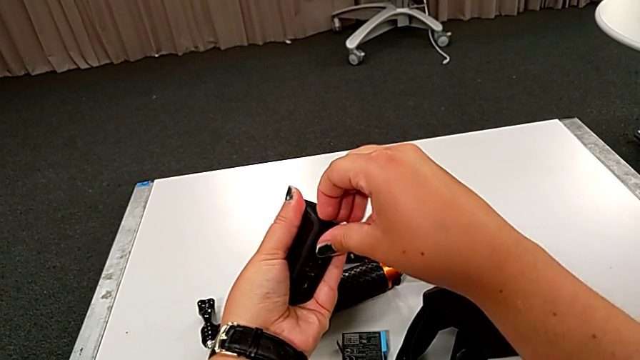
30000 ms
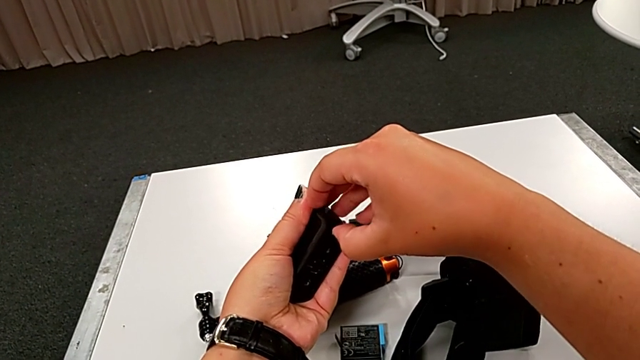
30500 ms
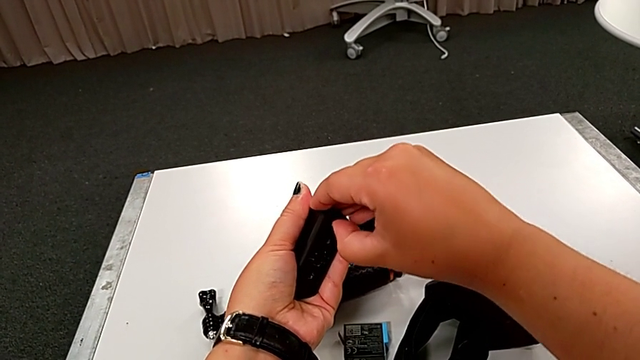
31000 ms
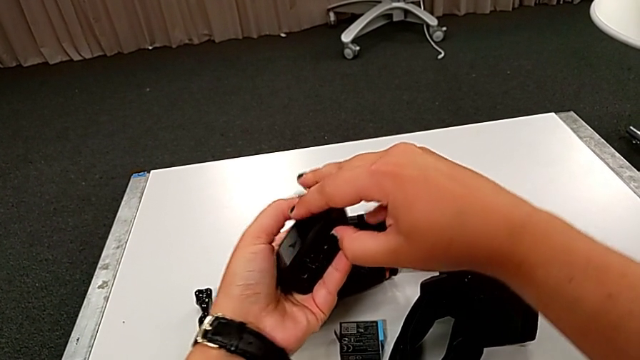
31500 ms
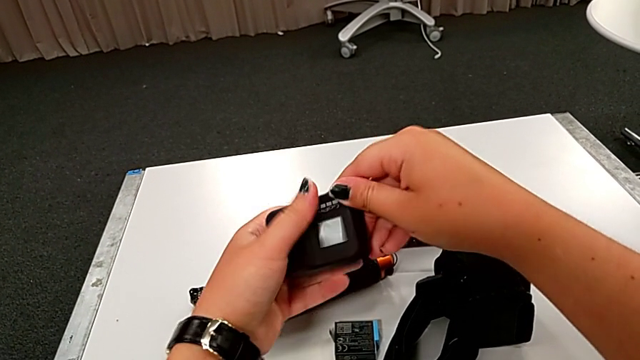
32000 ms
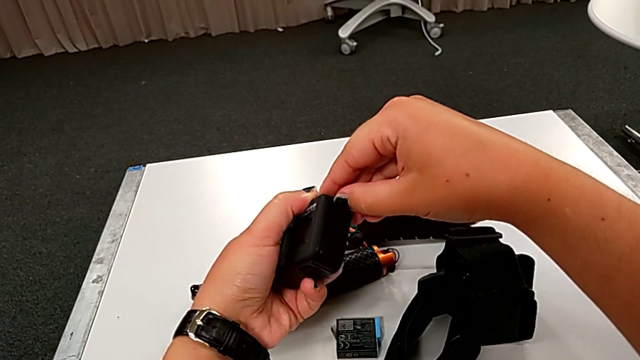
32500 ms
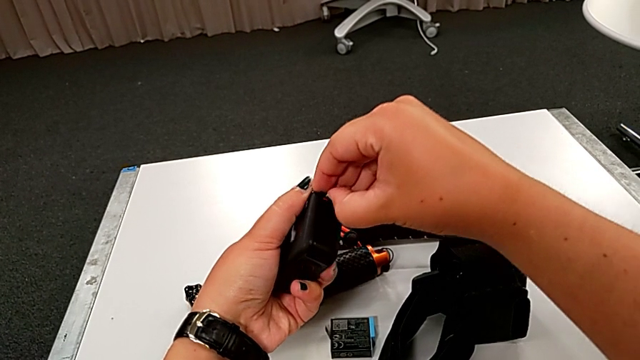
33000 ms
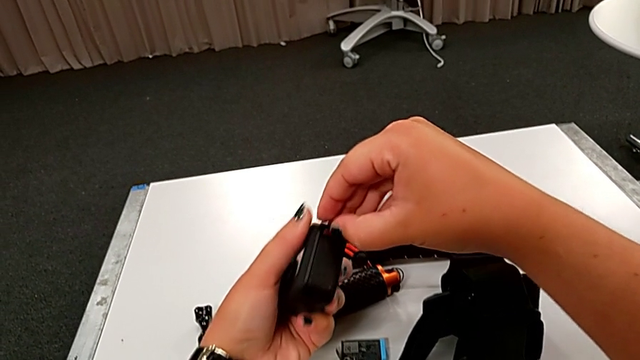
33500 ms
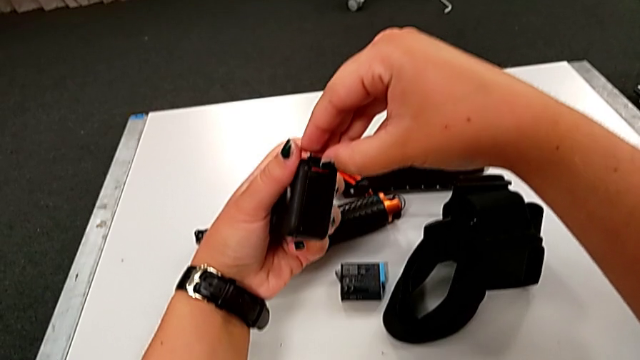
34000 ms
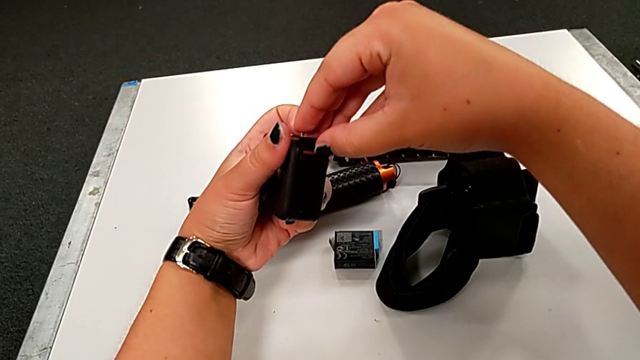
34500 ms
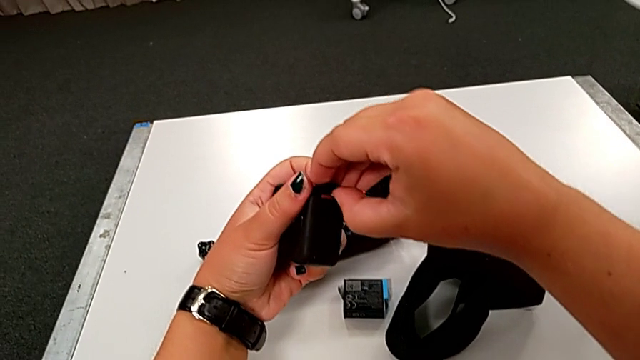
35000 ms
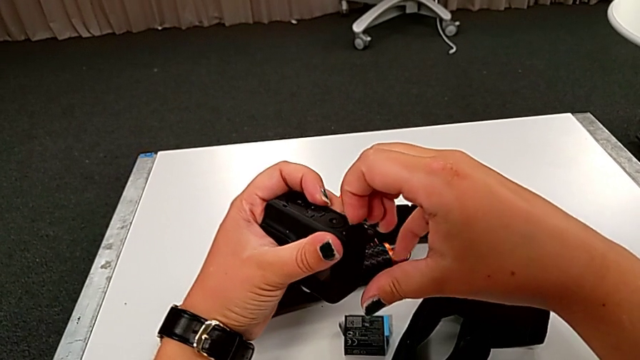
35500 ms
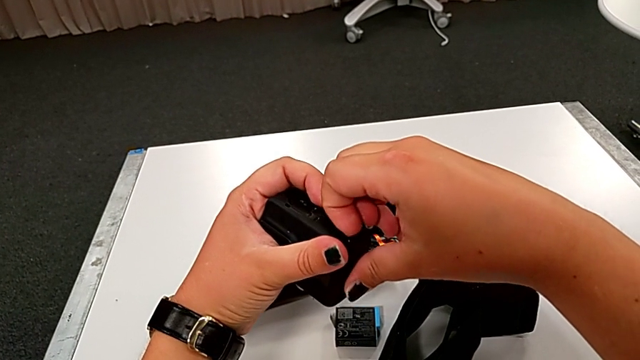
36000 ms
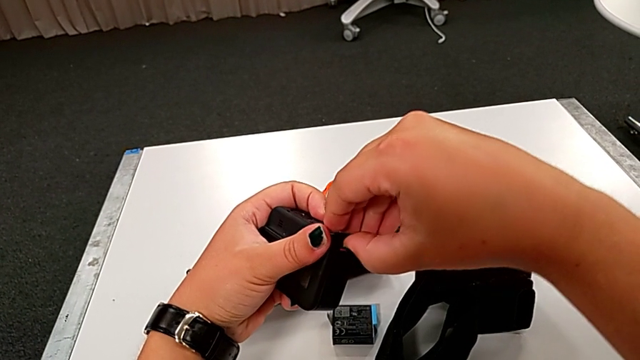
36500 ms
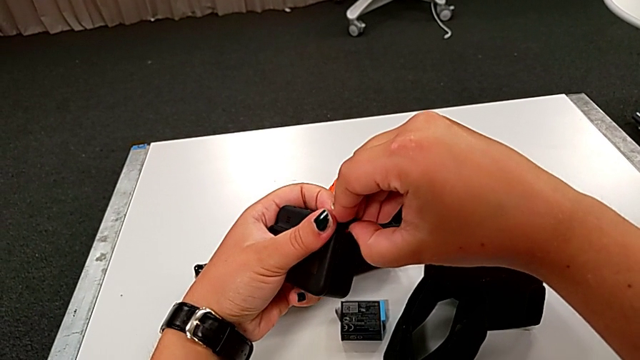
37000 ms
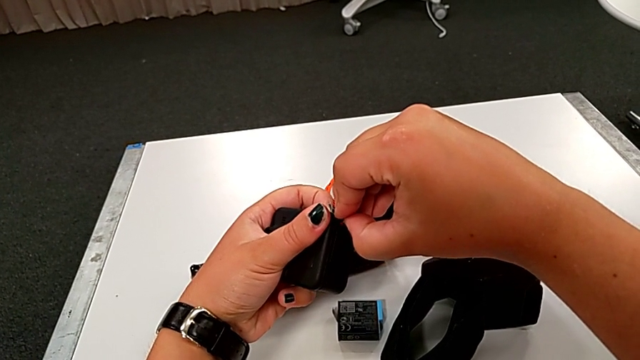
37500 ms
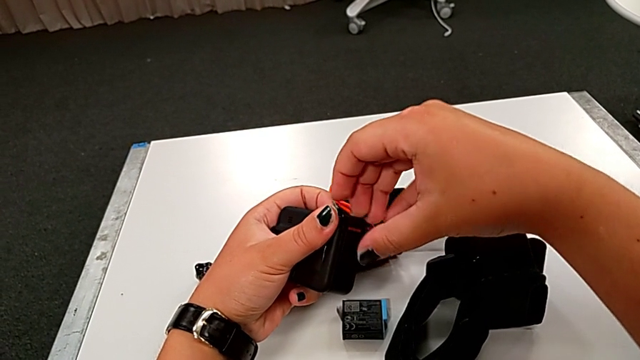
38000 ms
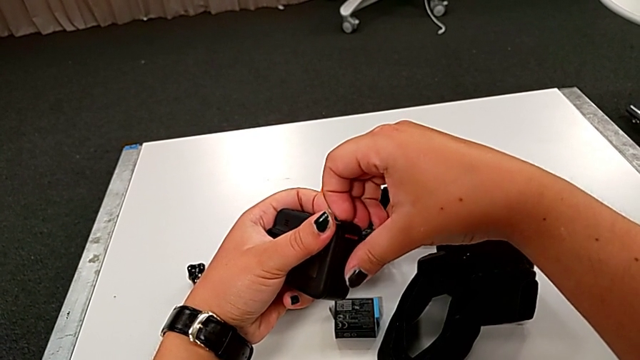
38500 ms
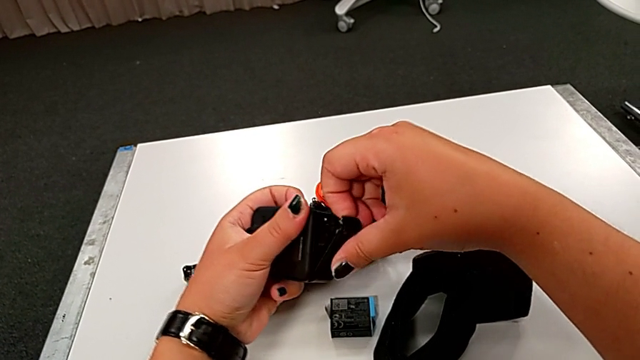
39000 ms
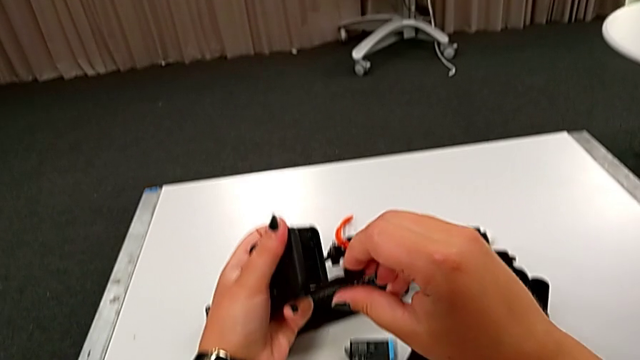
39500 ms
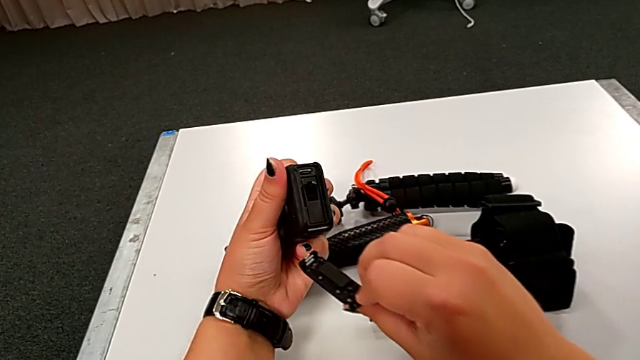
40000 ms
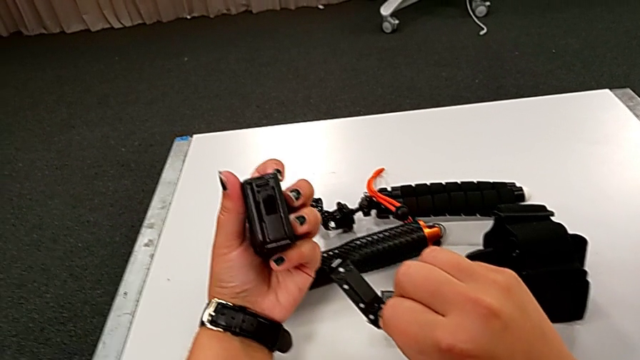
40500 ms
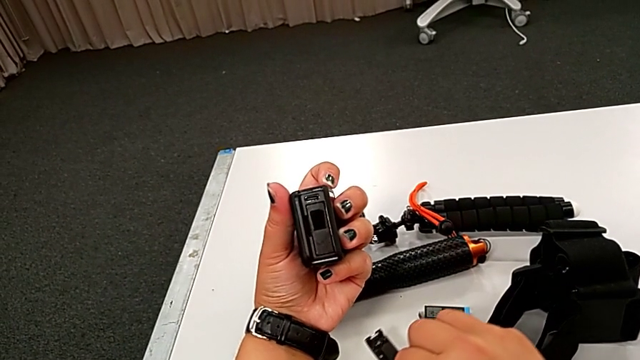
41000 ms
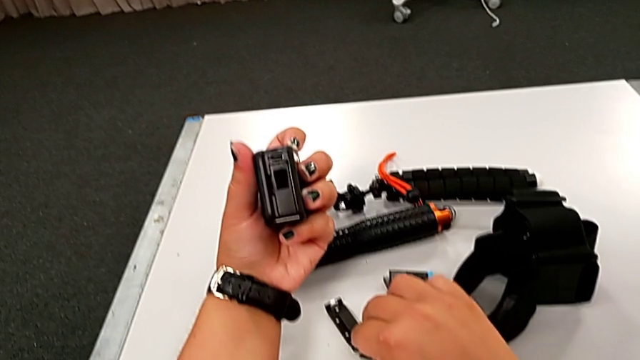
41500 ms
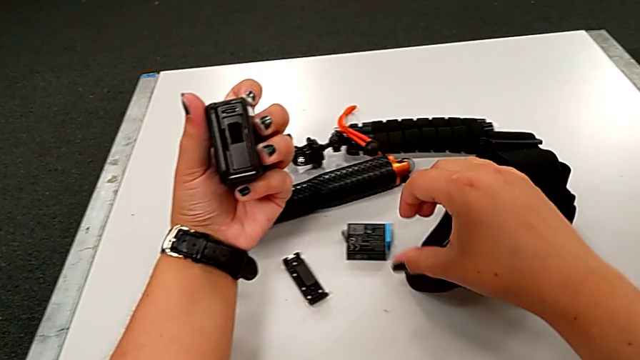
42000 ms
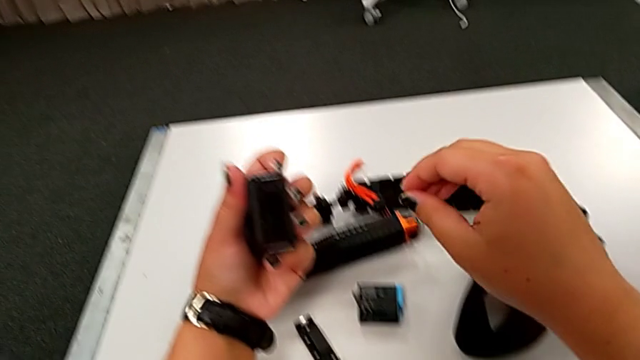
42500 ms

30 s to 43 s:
The camera wearer is changing the battery of the GoPro. They keep pulling the black battery door and open it.

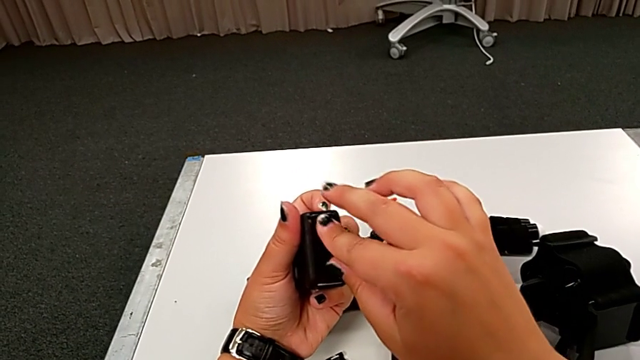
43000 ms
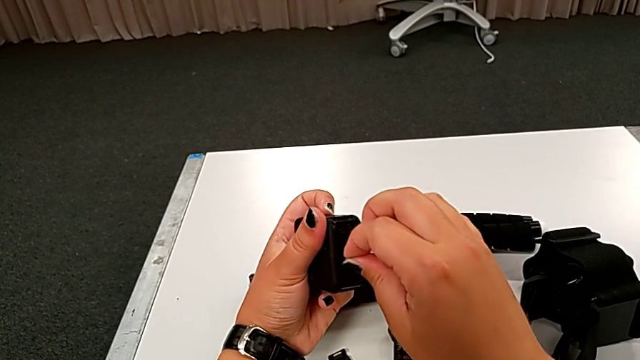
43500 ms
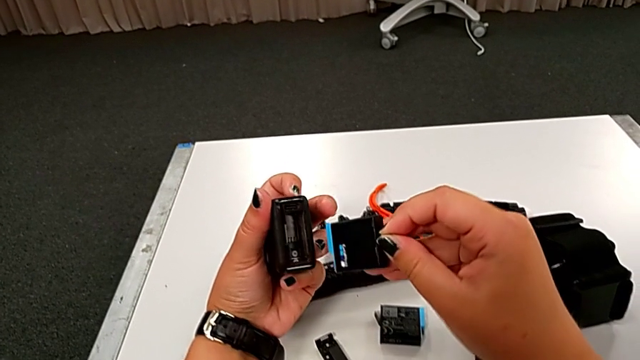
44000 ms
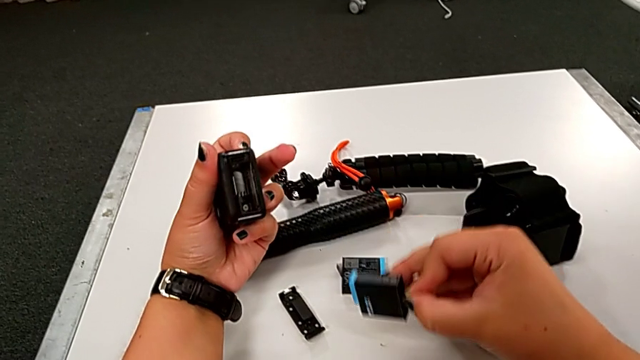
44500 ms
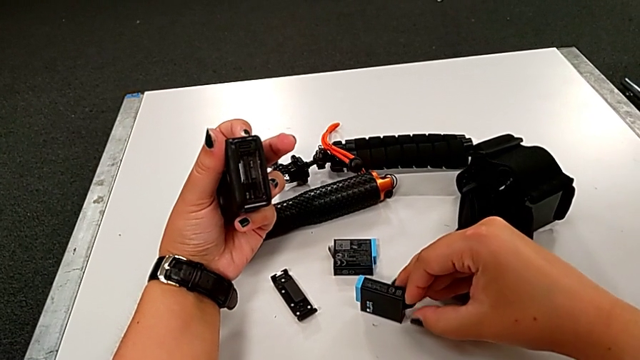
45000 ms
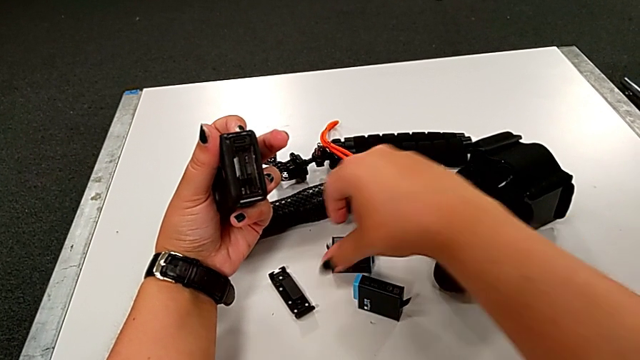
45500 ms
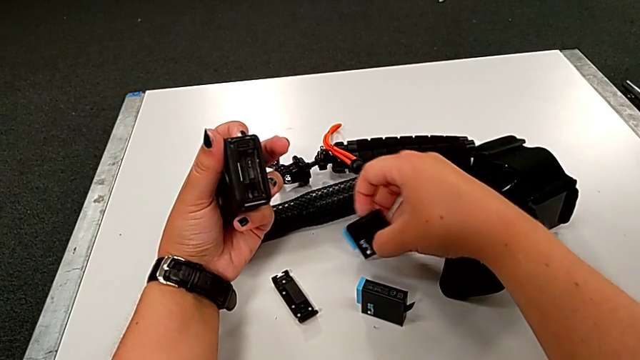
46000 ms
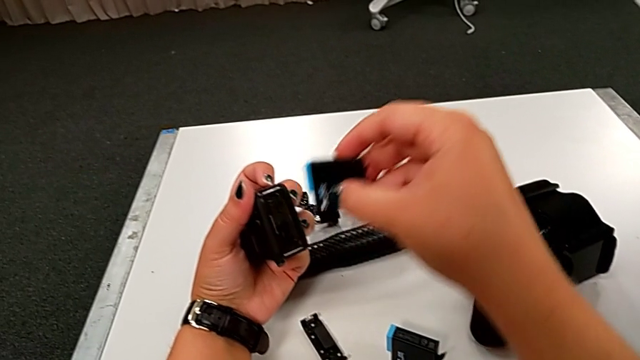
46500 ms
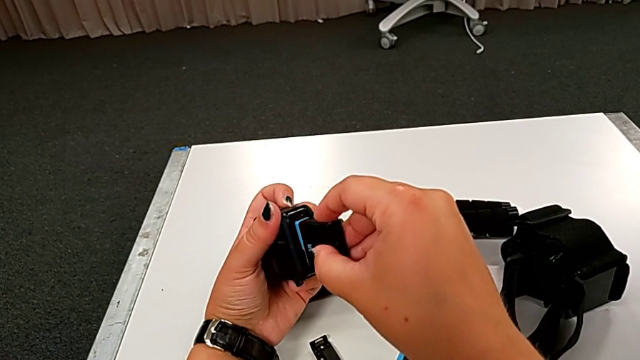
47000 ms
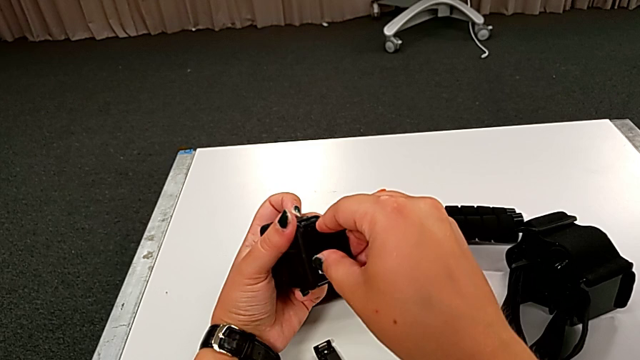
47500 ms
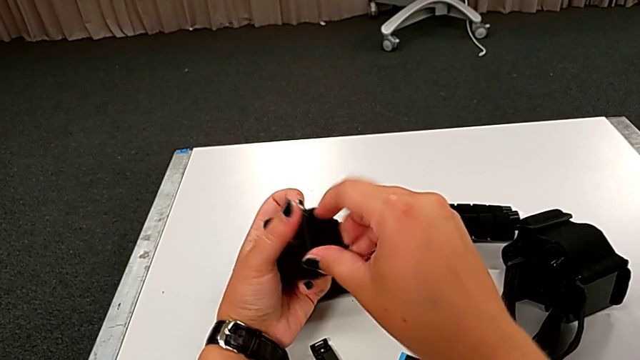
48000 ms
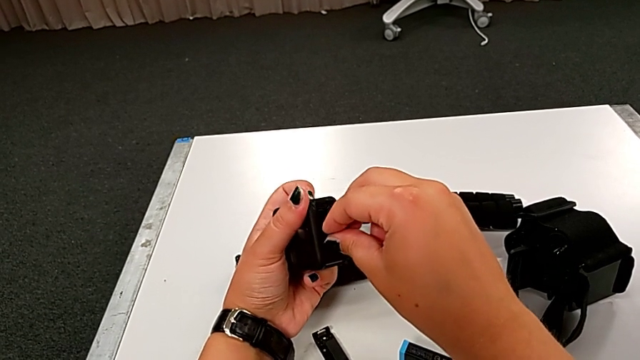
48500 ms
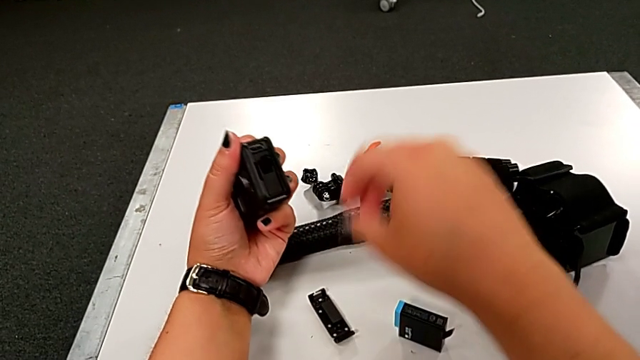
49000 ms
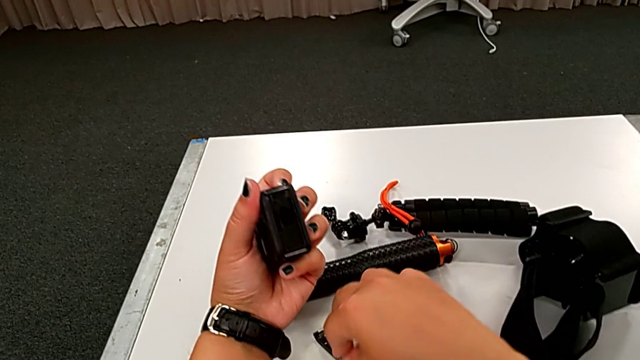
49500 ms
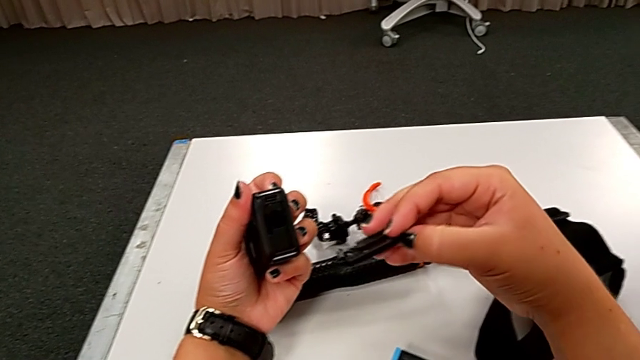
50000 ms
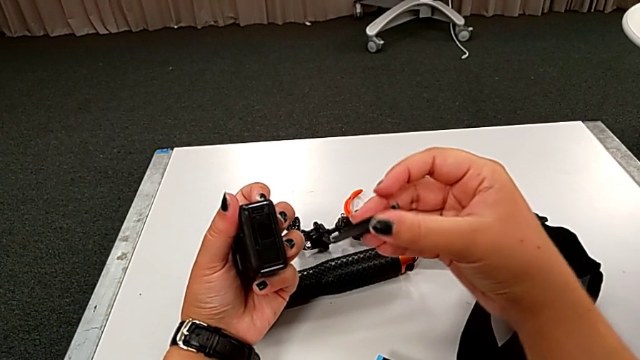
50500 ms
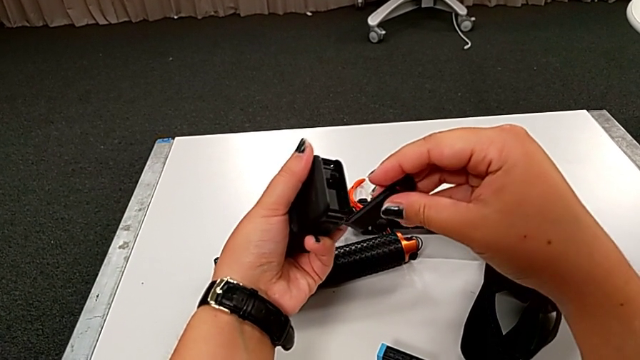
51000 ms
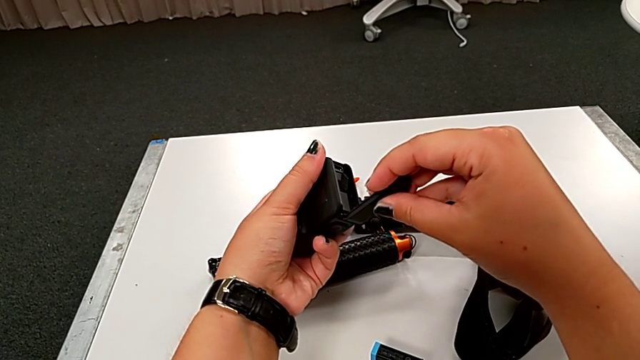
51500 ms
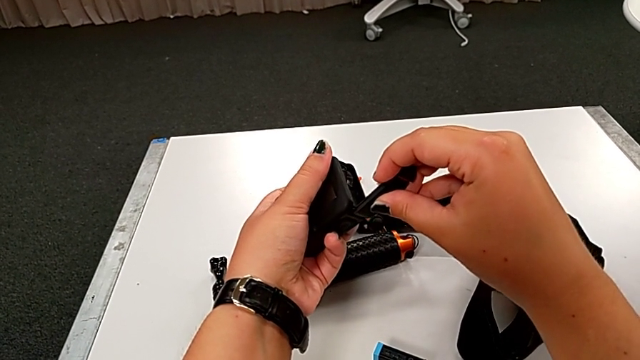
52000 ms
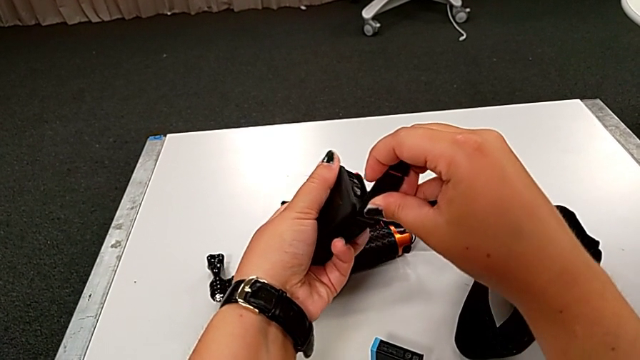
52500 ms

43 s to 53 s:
The camera wearer is changing the battery of the GoPro. They withdraw the rectangular battery, place it and begin to assemble the battery door.
